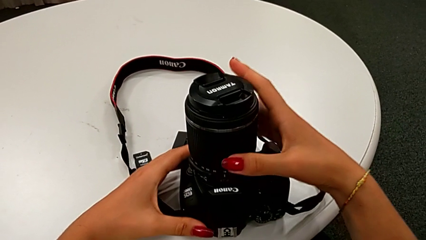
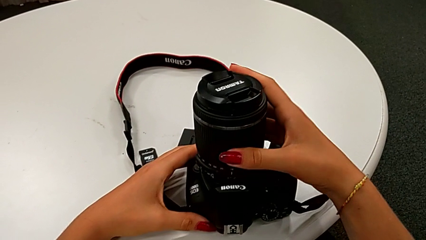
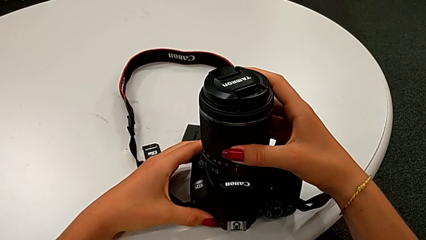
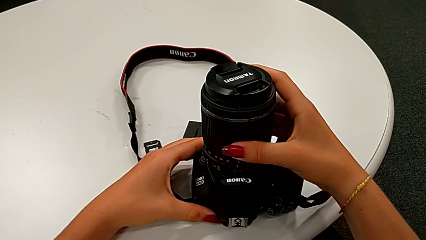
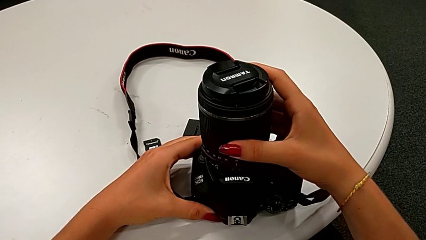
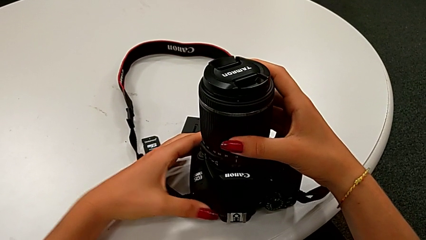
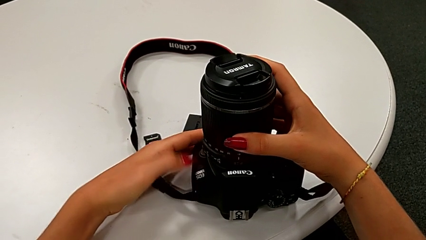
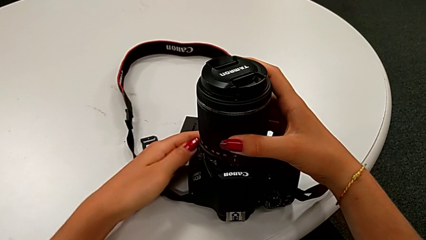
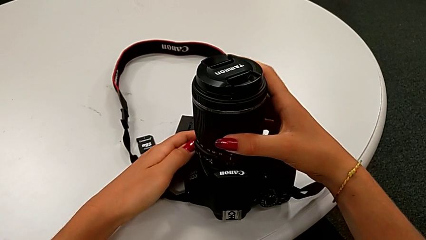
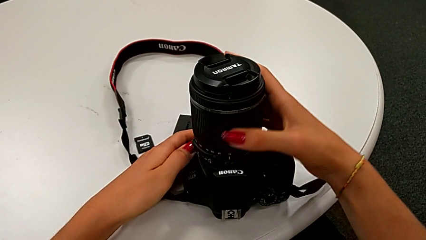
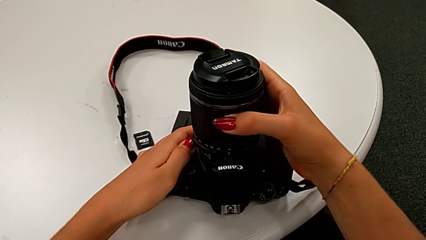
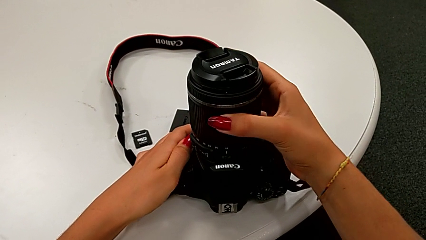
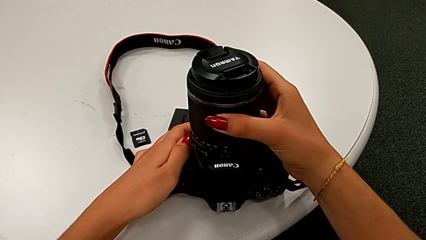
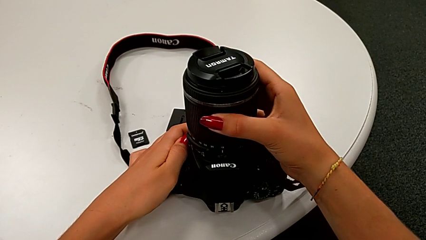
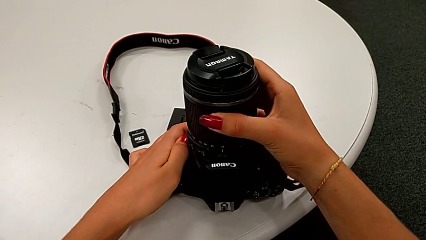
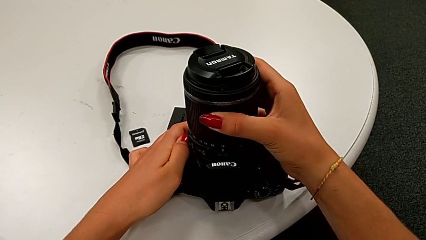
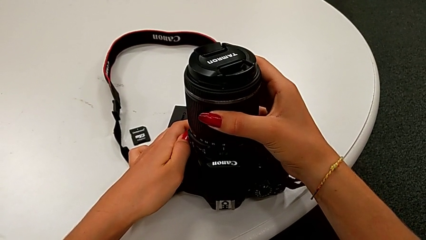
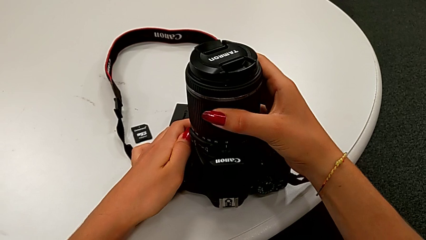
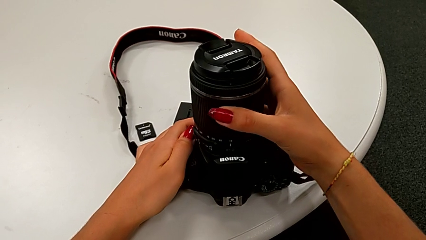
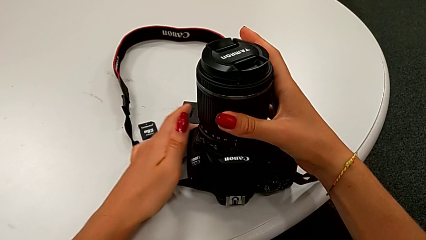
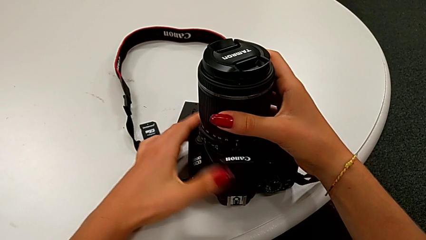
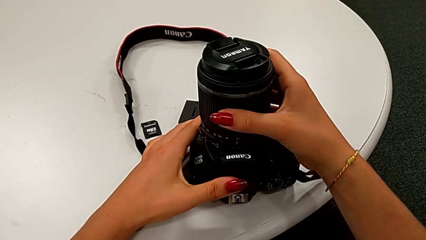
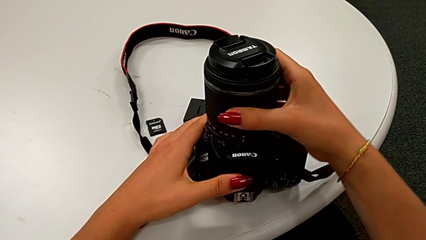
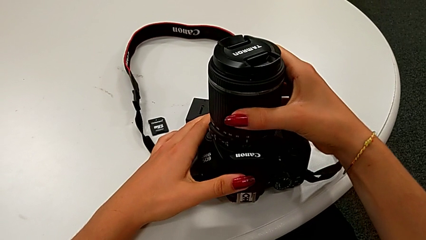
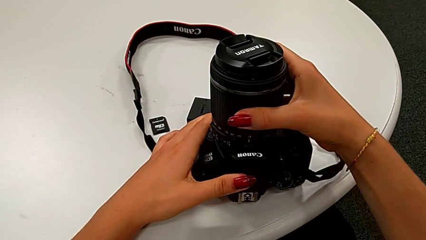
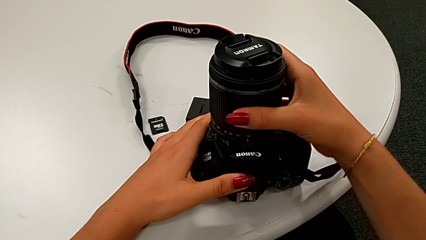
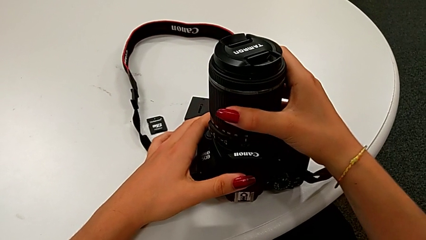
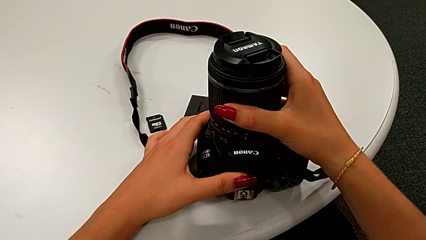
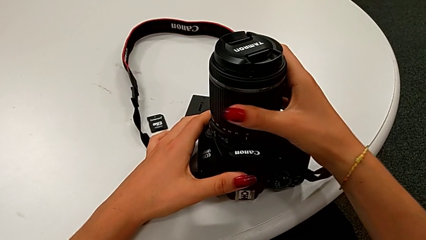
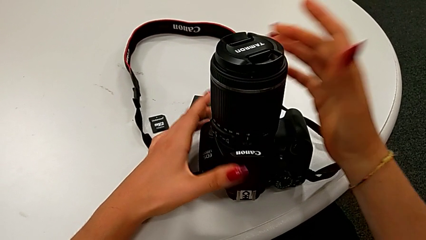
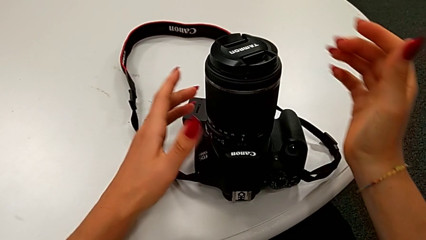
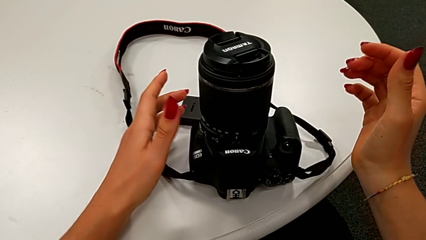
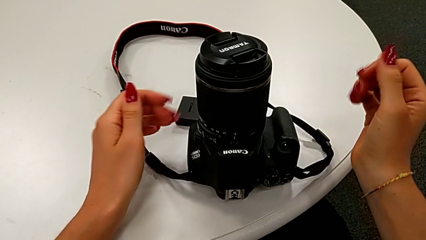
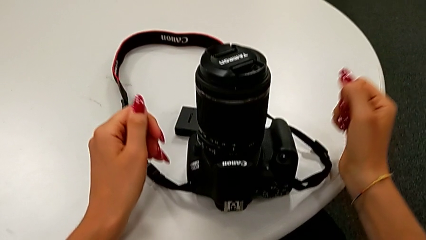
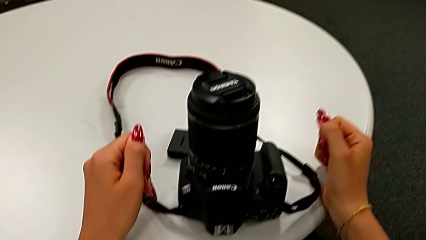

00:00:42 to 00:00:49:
The camera wearer is attaching the lens back to the DSLR camera. They insert the lens.

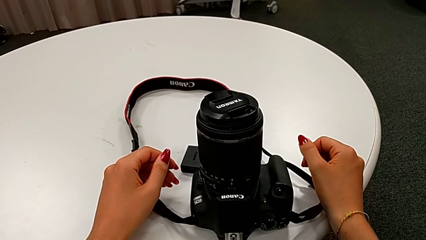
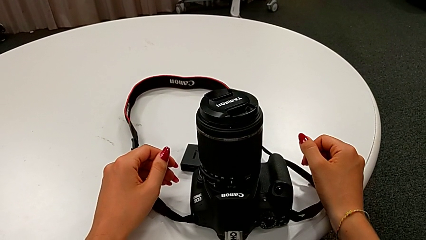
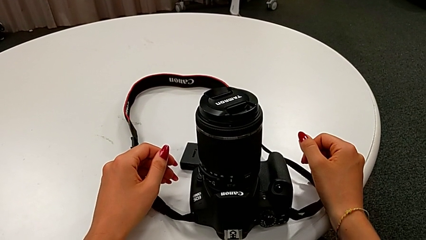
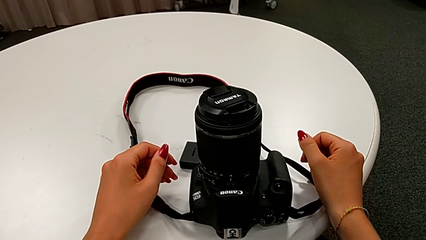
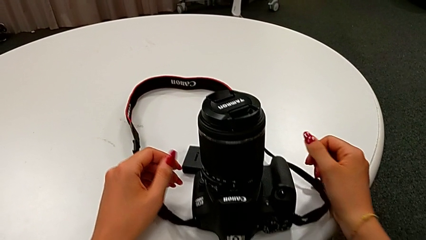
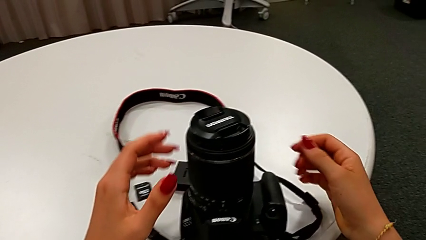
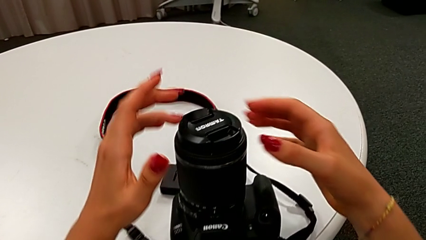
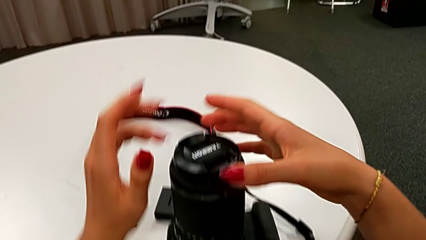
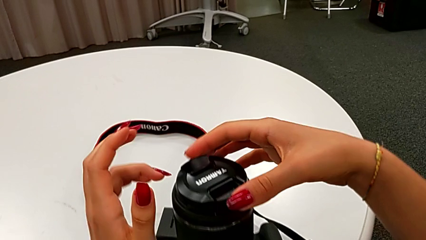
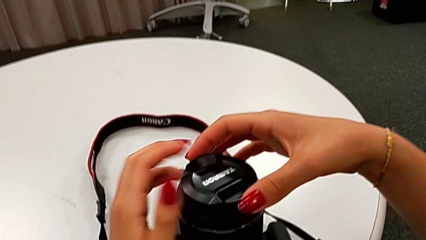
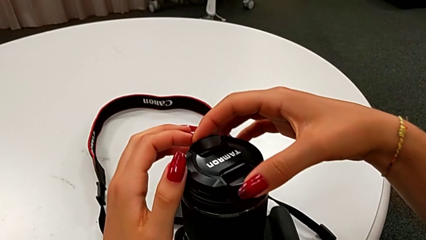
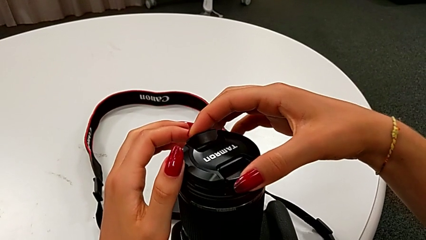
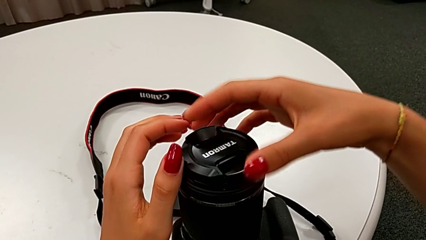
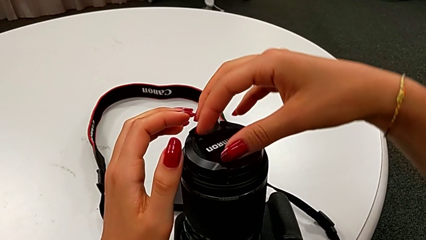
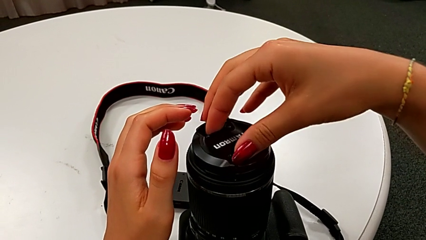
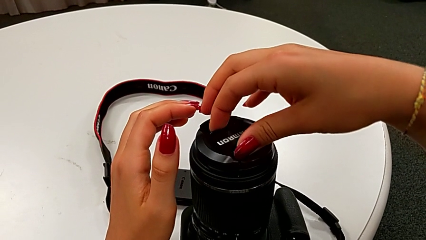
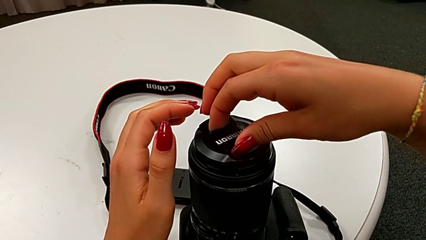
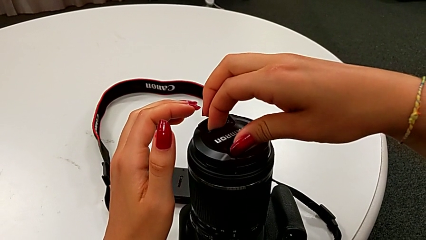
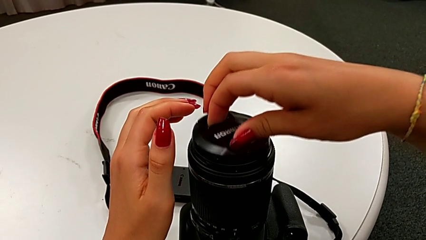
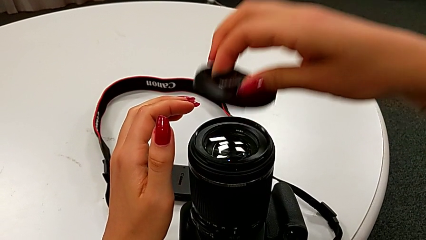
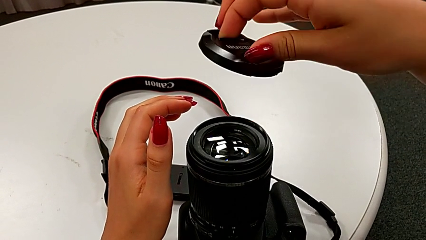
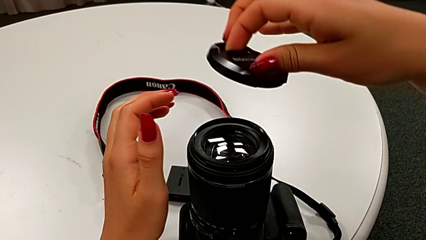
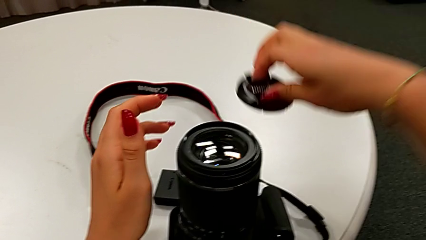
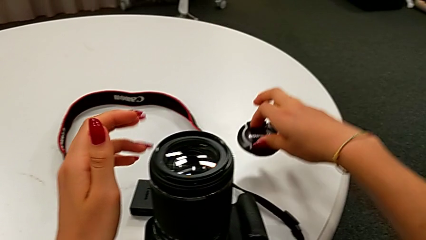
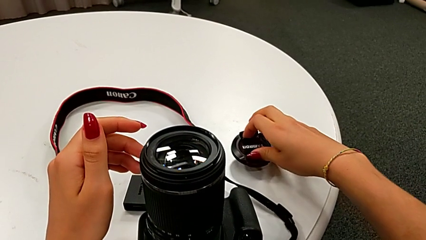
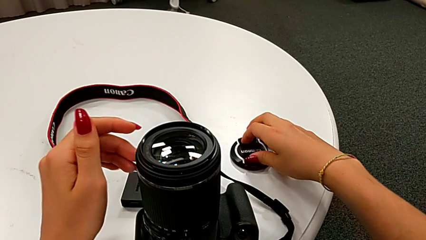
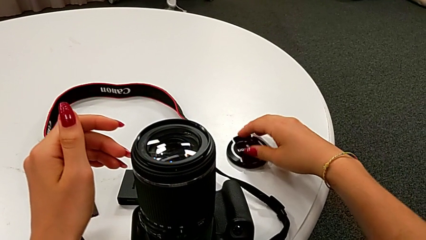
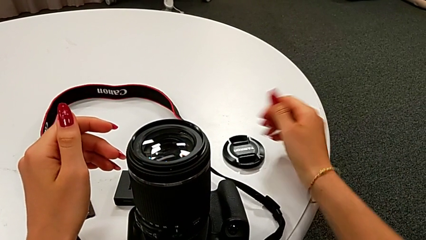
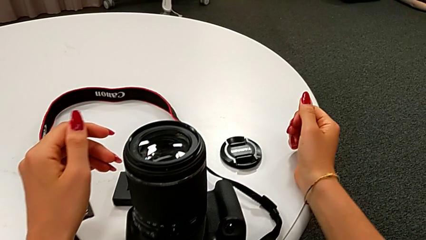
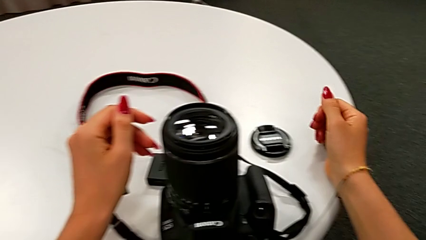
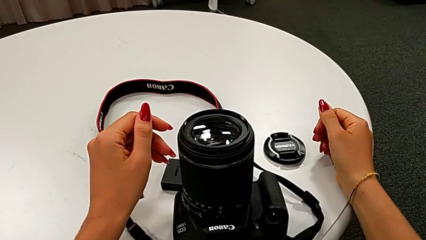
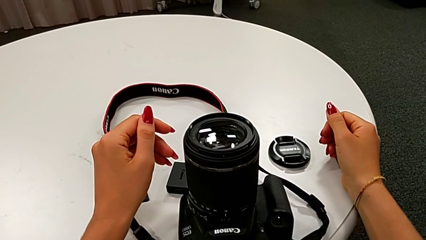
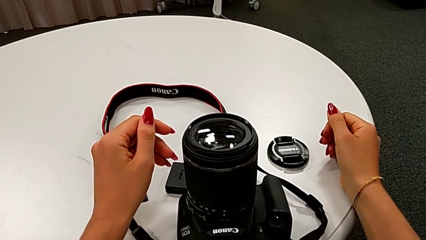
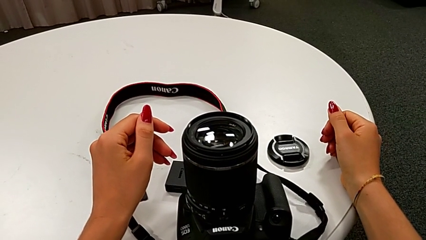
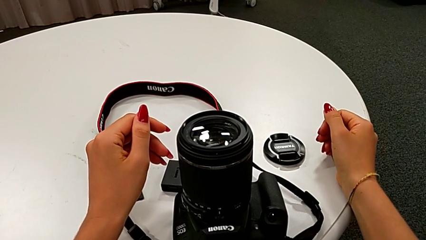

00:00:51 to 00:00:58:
The camera wearer detaches the lens cover. They open the lens cover and place it.

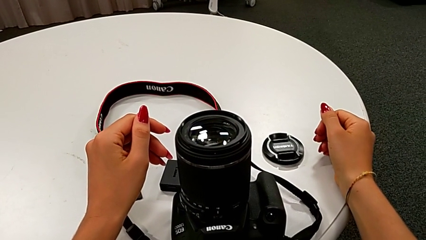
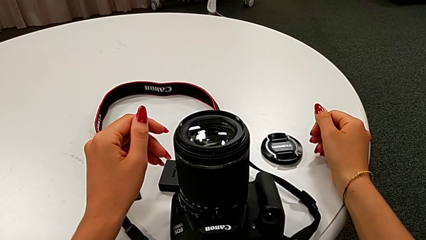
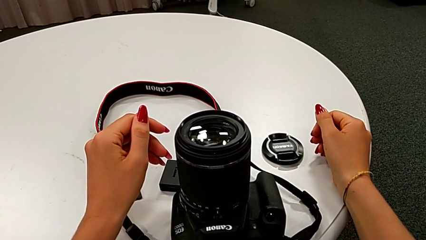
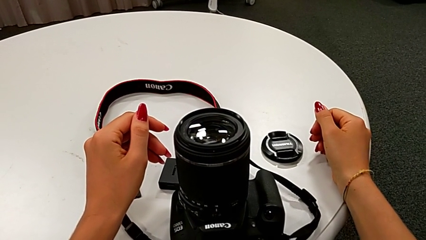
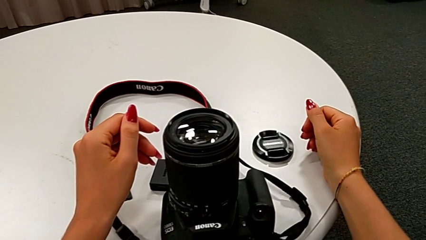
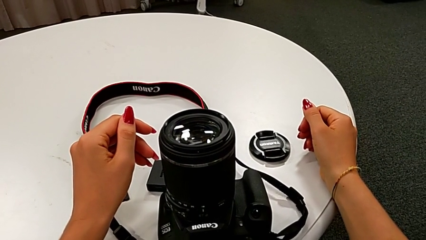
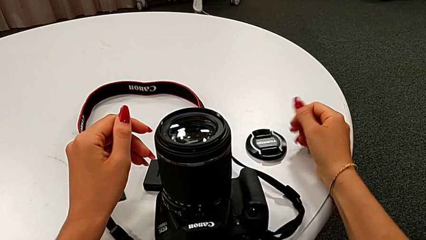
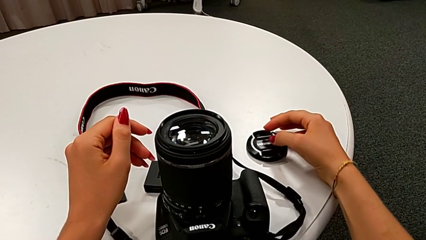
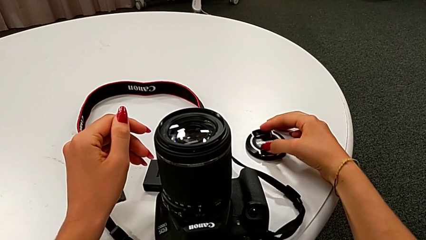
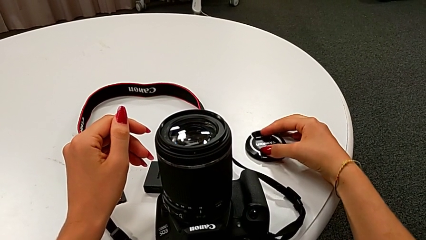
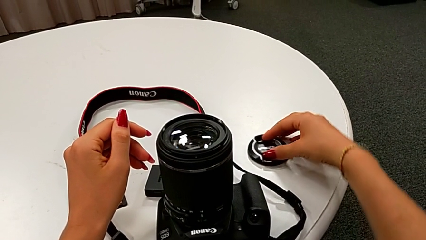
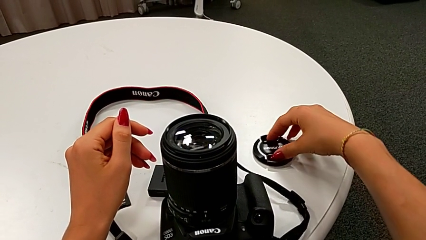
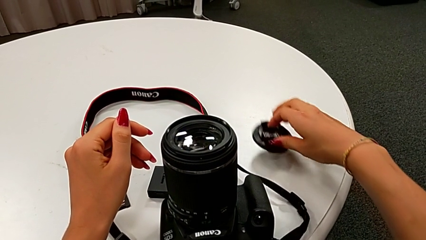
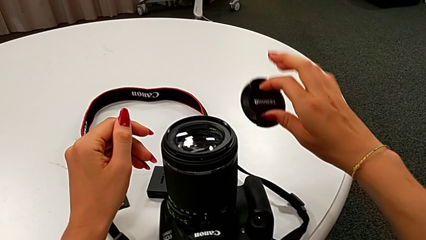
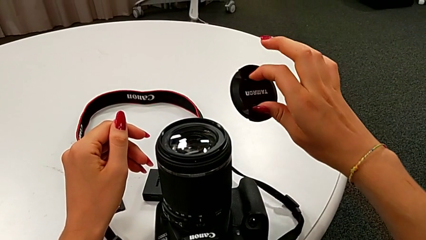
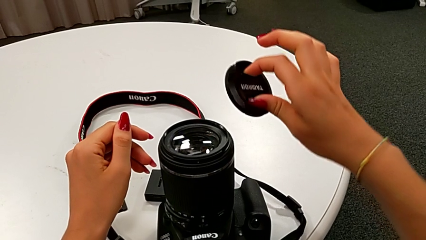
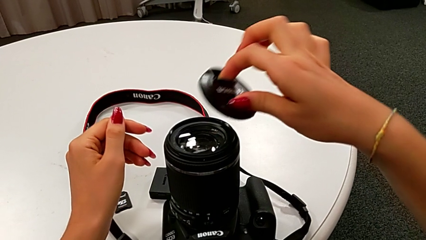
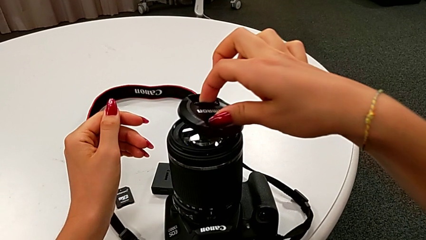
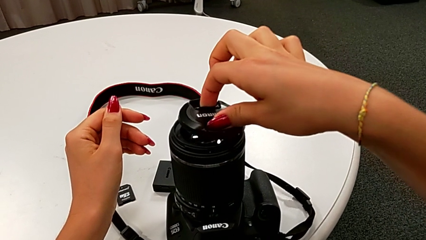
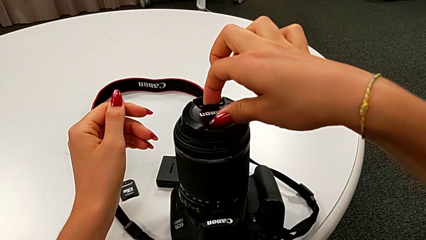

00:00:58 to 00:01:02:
The camera wearer is attaching the lens cover back to the DSLR camera. They grab the lens cover.
